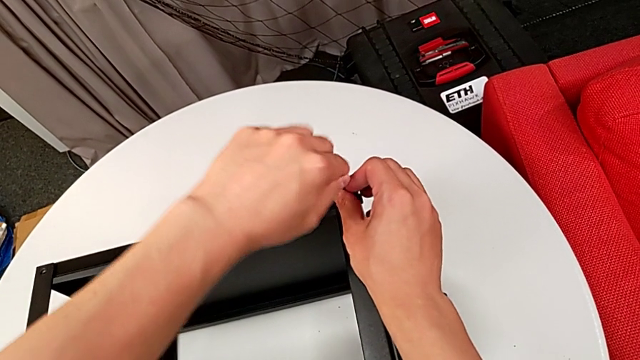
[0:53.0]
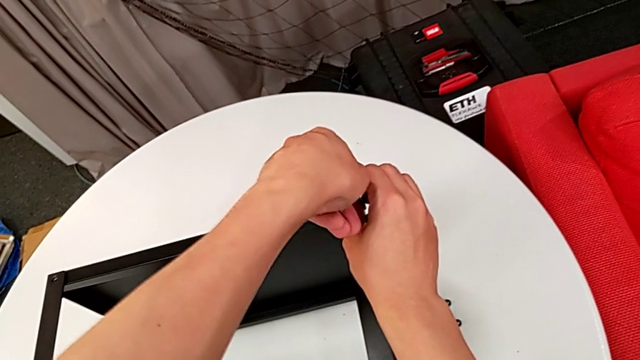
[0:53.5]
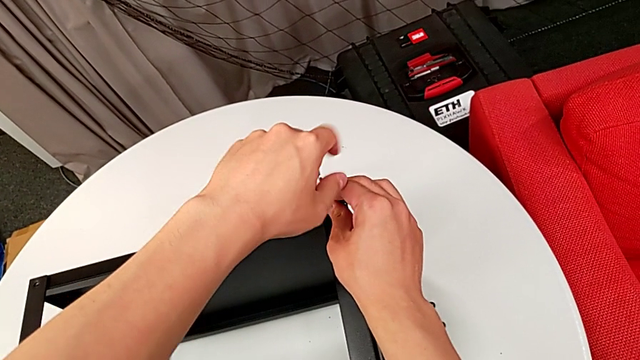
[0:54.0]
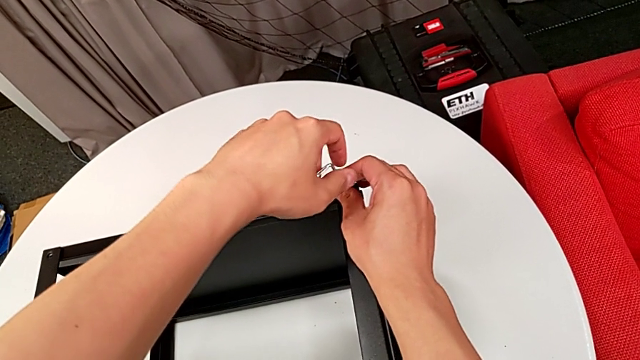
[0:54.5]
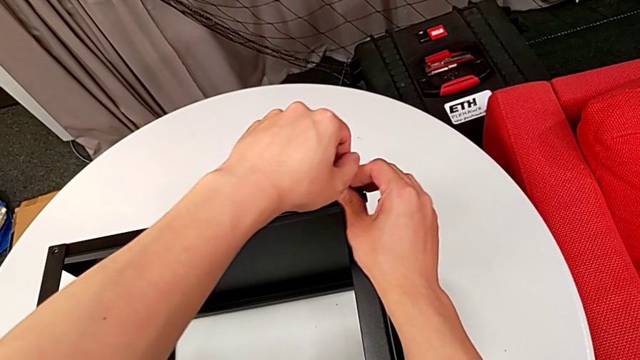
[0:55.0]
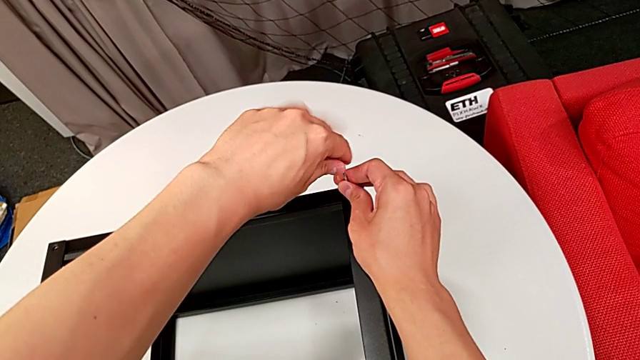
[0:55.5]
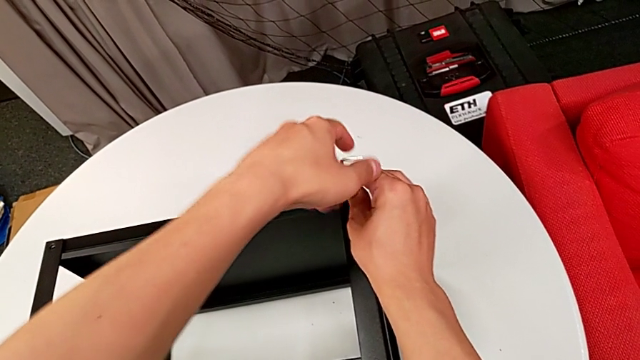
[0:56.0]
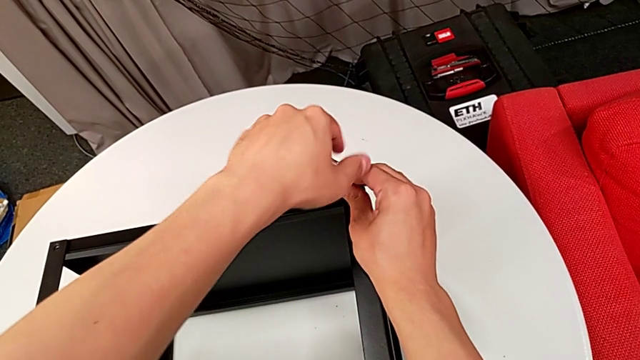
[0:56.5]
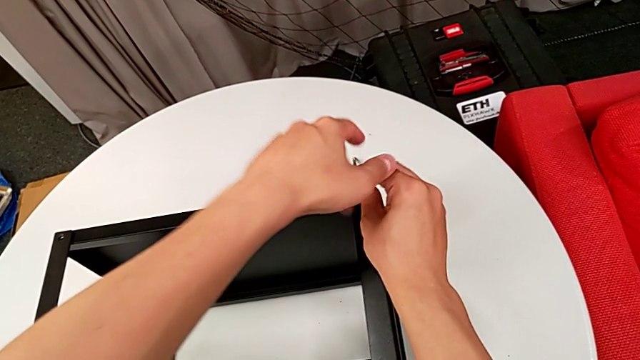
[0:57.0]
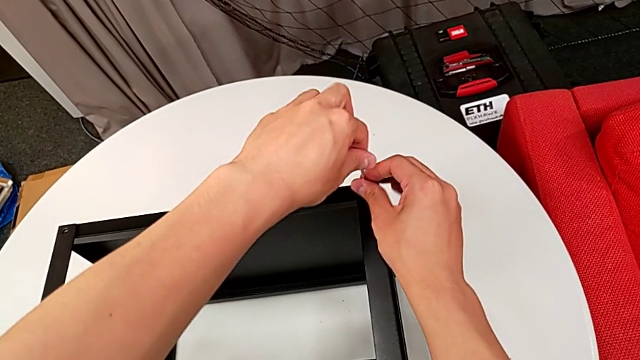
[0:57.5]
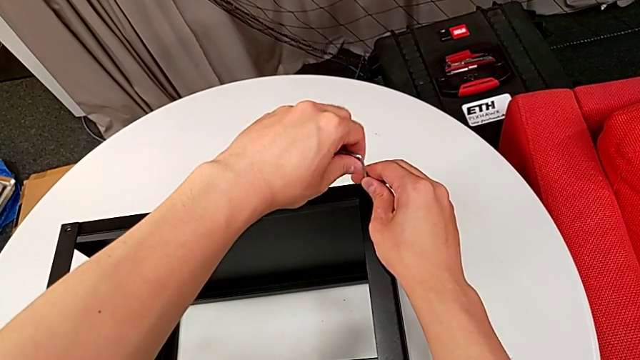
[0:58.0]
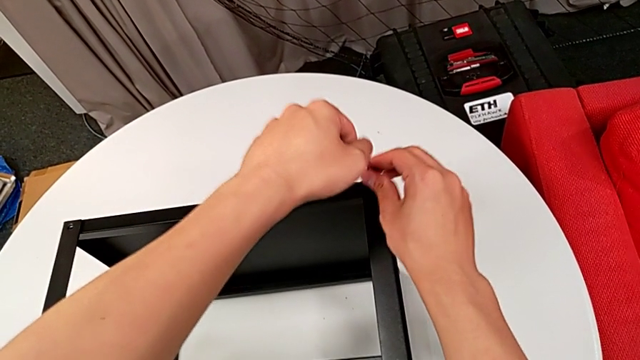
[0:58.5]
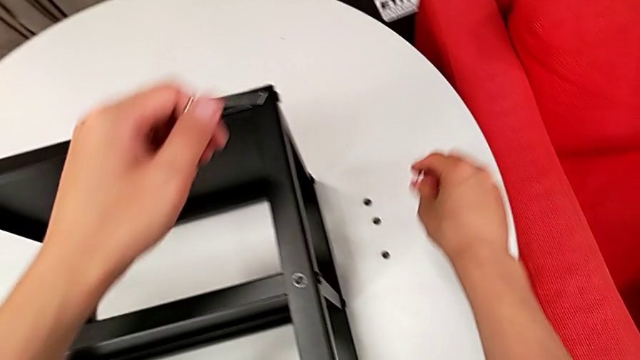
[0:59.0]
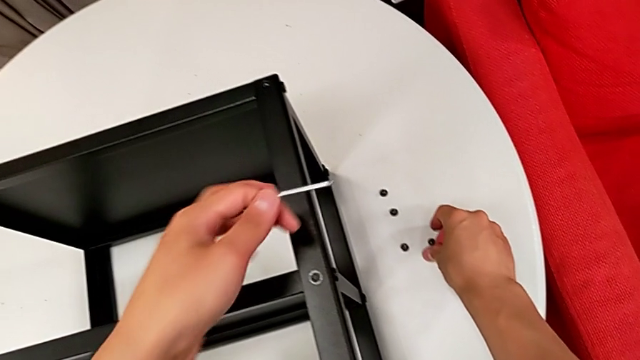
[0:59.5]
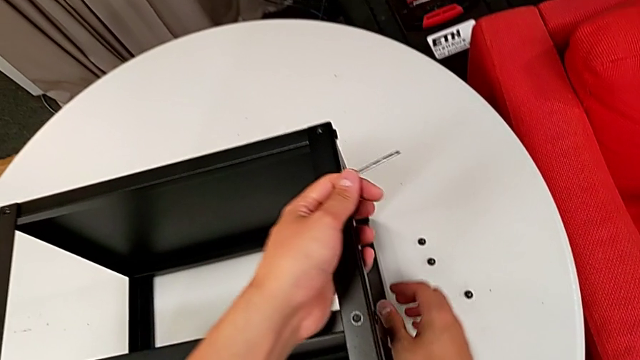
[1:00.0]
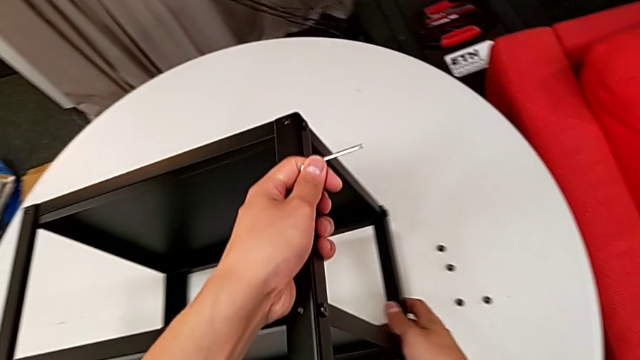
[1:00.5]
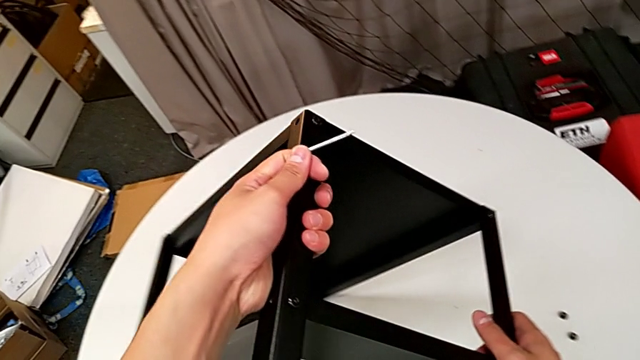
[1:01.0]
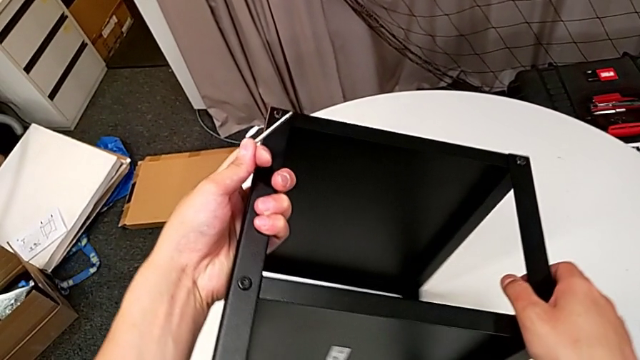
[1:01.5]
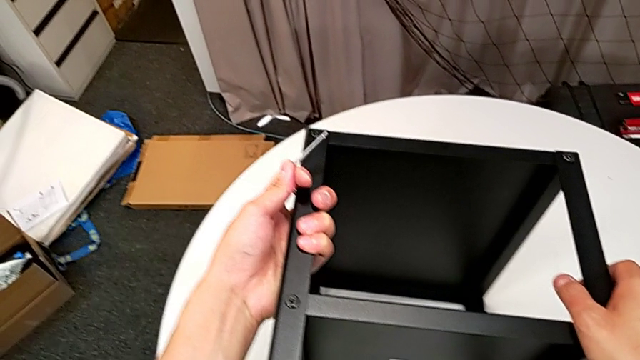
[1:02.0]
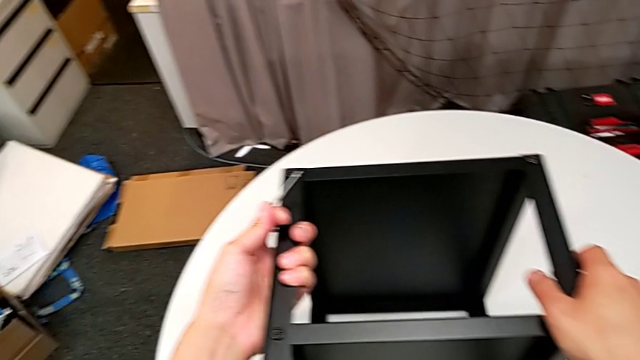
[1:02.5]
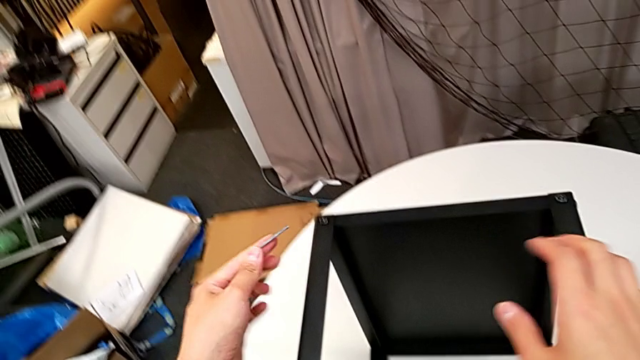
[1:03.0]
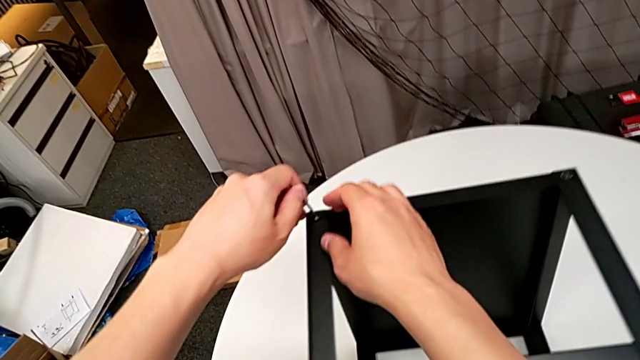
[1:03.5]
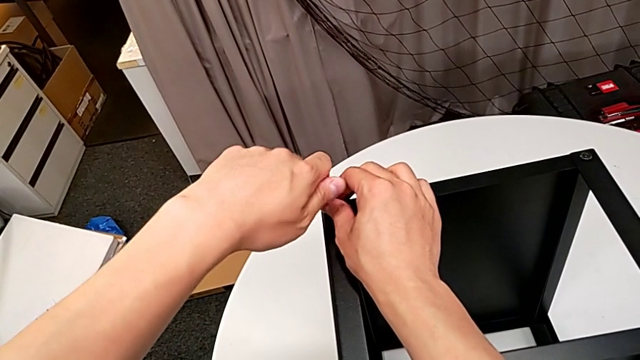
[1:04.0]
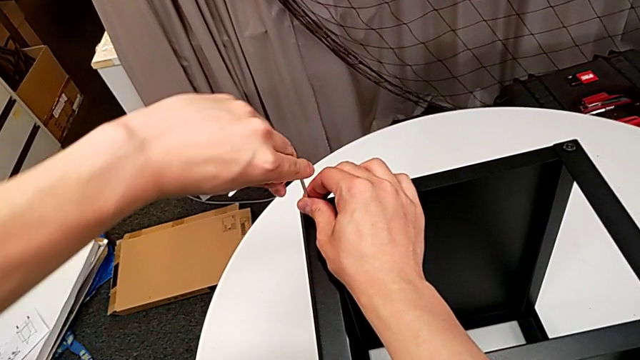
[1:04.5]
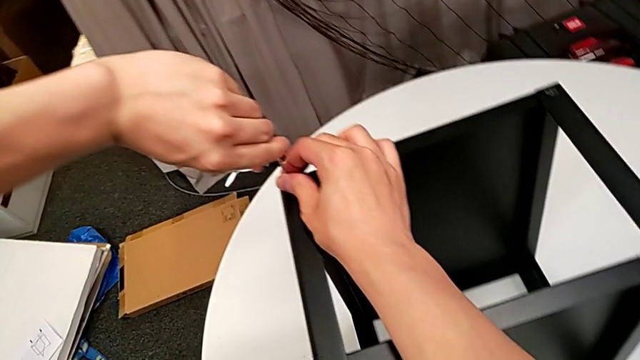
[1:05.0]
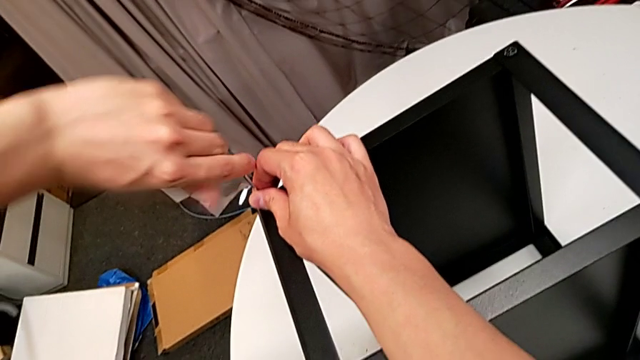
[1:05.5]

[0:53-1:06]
The camera wearer is disassembling the first leg of the table. They unscrew the hex socket head, disassemble it with the right hand, withdraw the Allen wrench with the left hand, place the hex socket head, rotate the nightstand, insert the Allen wrench, unscrew the hex socket head and withdraw the Allen wrench.

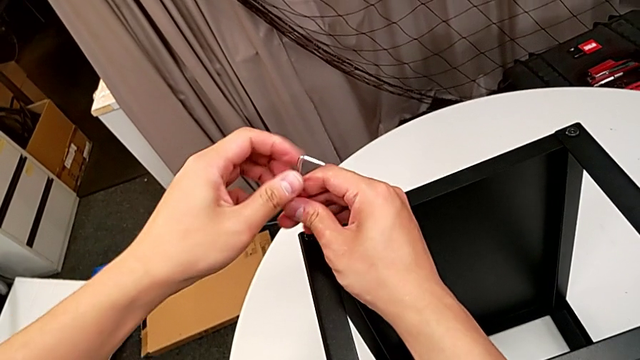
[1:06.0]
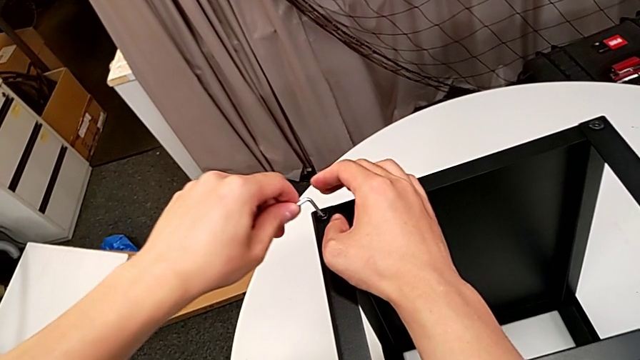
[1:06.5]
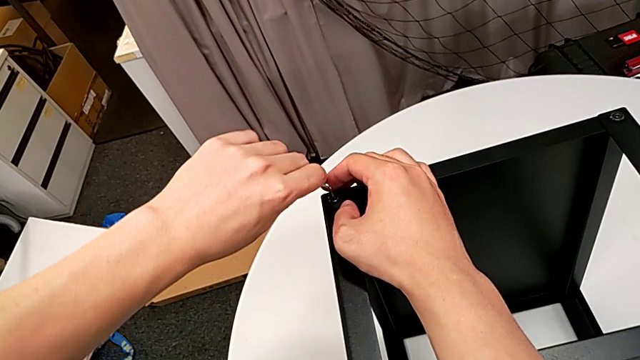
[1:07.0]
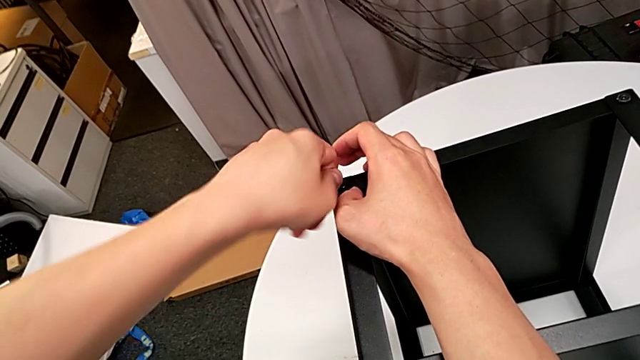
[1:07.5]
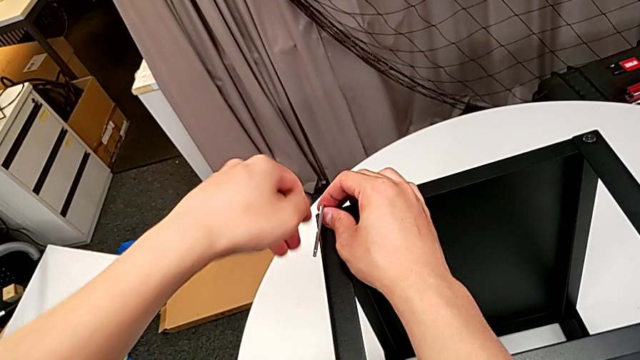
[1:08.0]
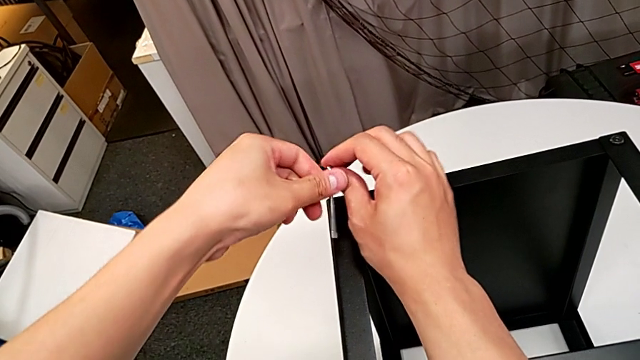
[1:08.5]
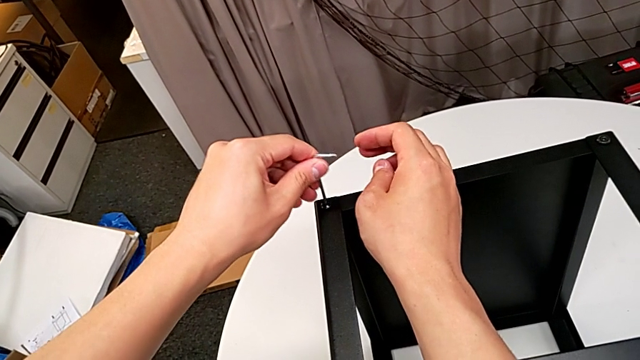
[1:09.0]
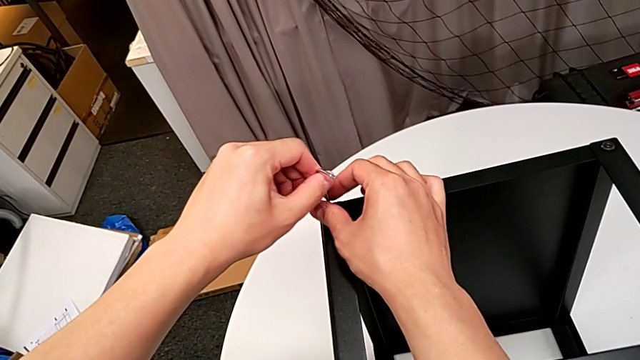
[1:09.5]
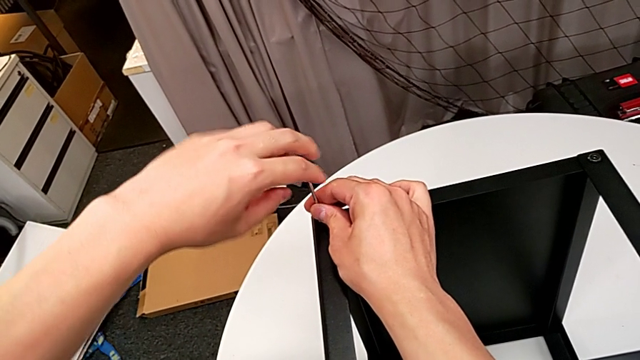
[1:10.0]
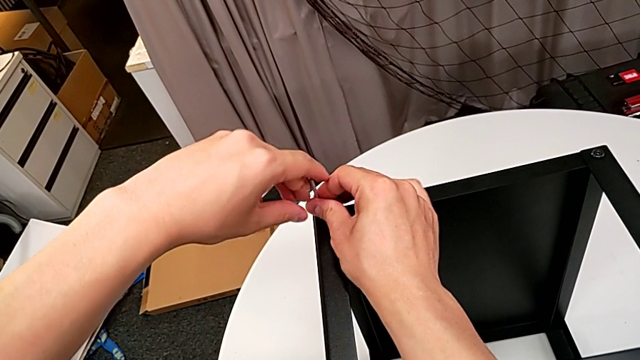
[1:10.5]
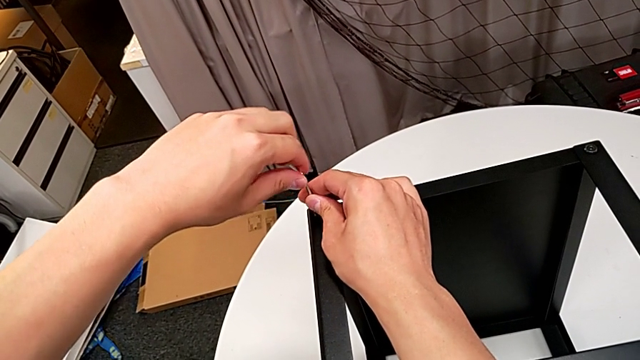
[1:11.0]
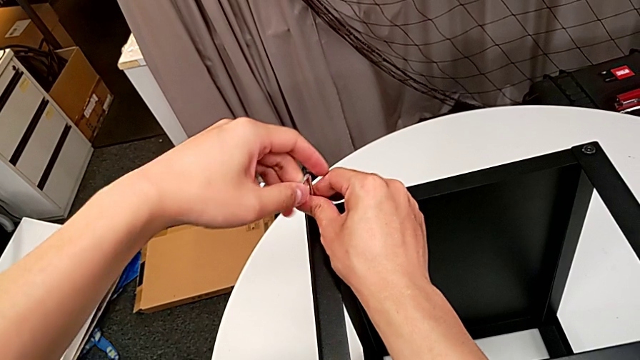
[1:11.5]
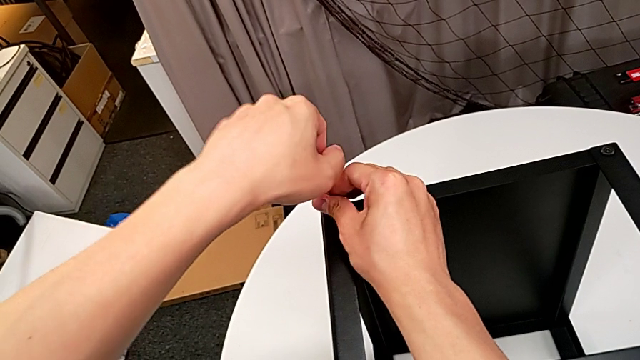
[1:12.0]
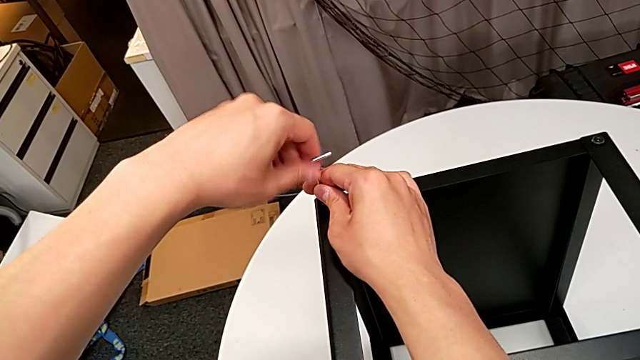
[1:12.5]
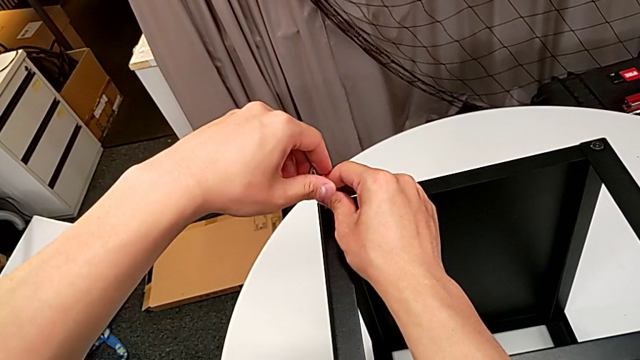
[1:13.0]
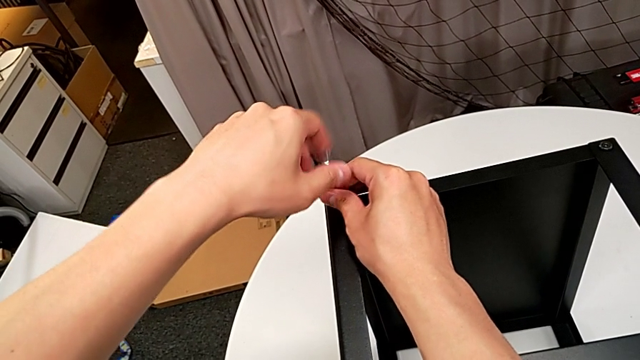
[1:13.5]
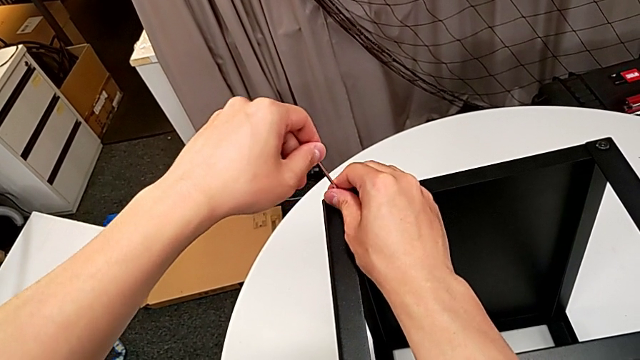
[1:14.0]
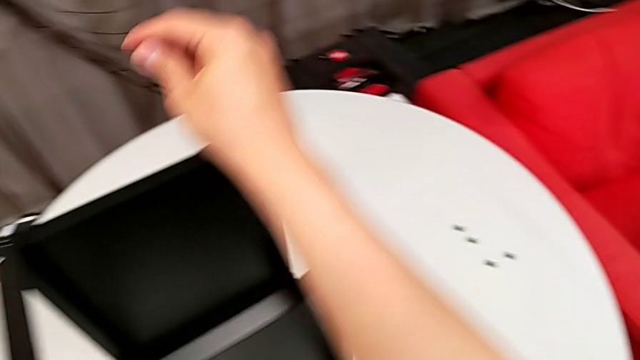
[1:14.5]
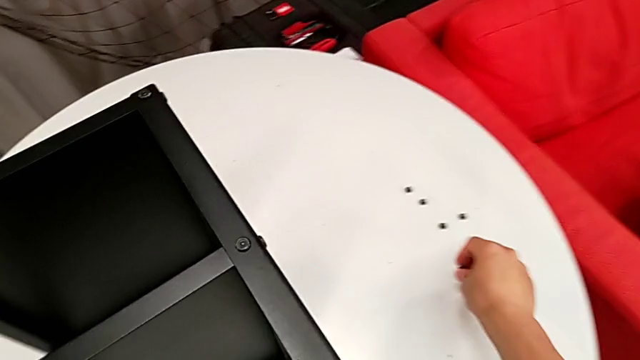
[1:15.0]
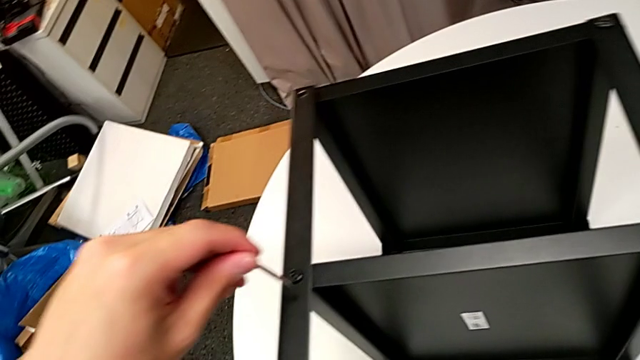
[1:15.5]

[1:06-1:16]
The camera wearer is disassembling the first leg of the table. They insert the Allen wrench, unscrew the hex socket head, rotate the Allen wrench, insert it, unscrew the hex socket head, disassemble it with the right hand, withdraw the Allen wrench with the left hand and place the hex socket head.
